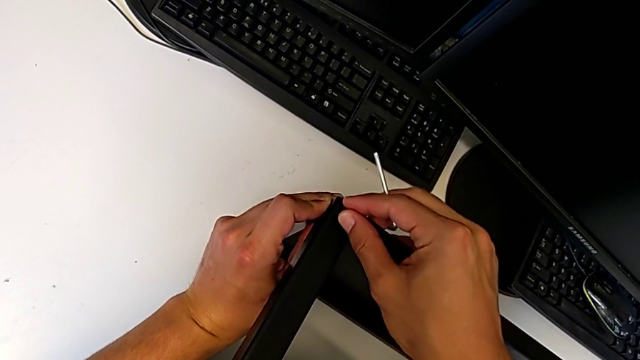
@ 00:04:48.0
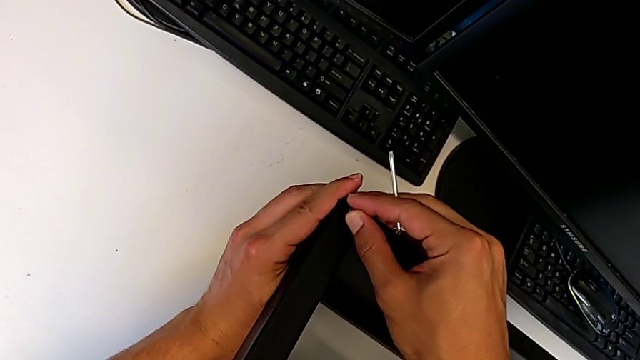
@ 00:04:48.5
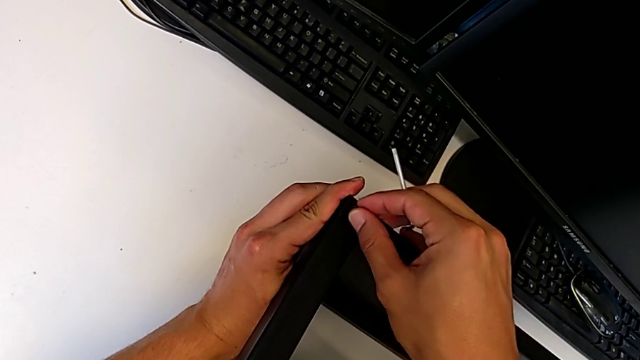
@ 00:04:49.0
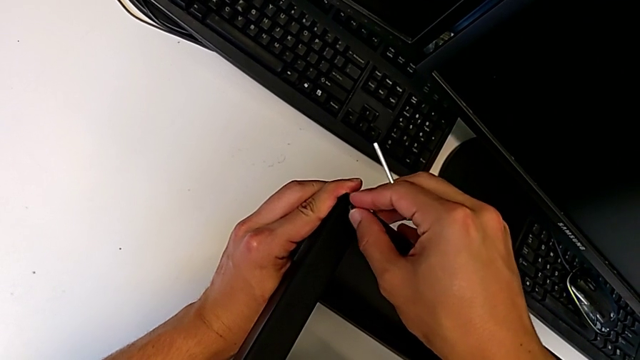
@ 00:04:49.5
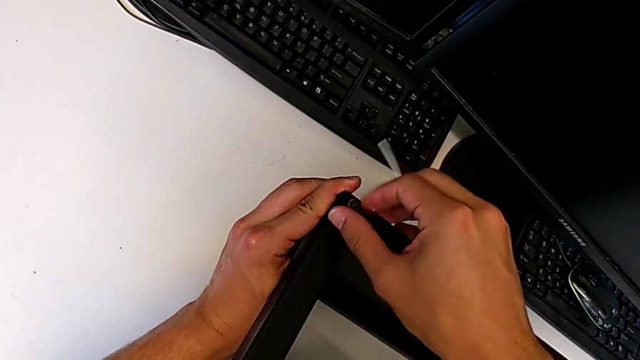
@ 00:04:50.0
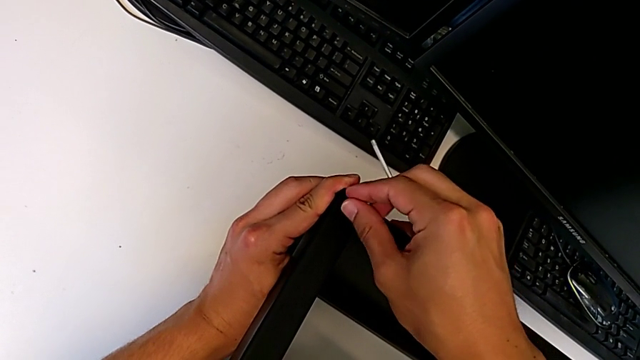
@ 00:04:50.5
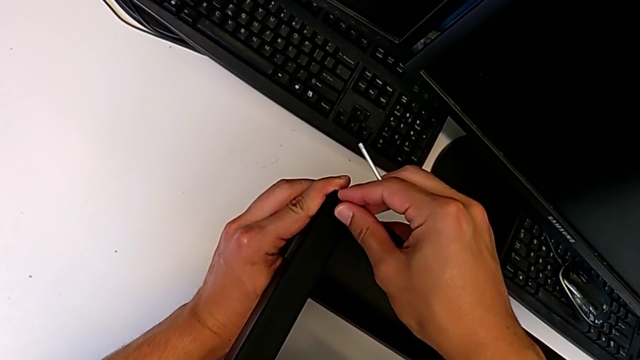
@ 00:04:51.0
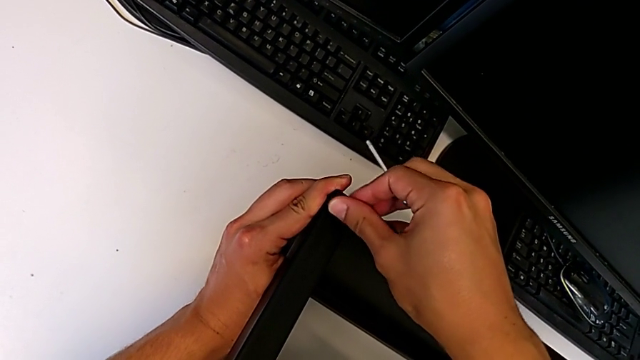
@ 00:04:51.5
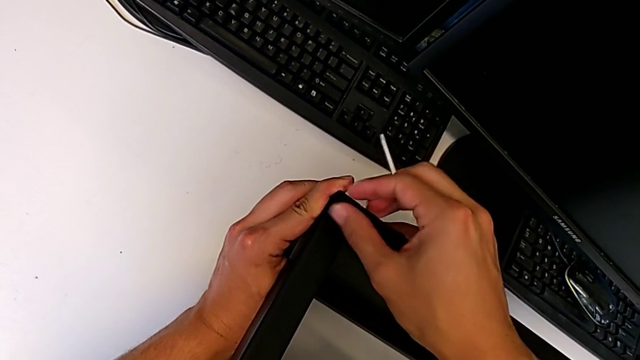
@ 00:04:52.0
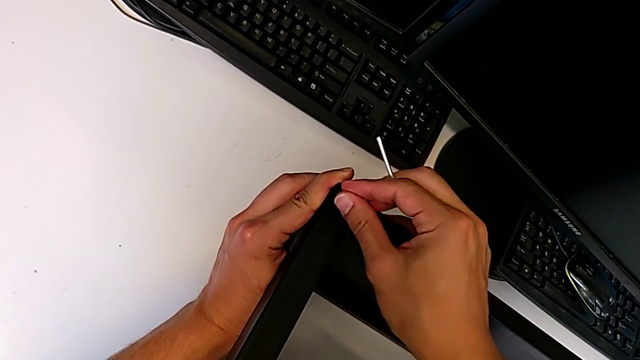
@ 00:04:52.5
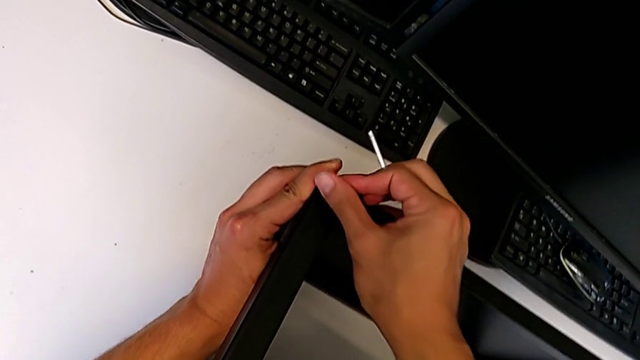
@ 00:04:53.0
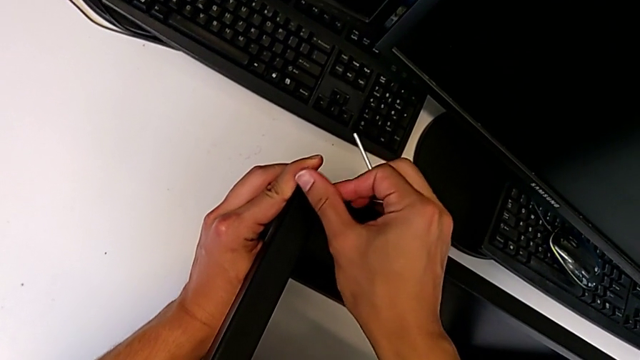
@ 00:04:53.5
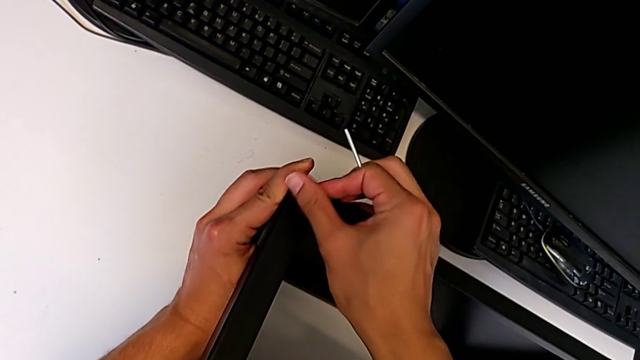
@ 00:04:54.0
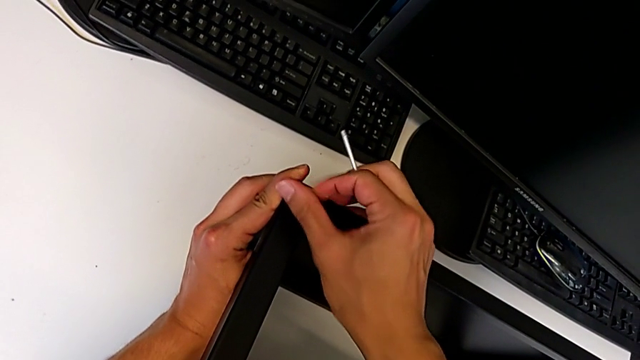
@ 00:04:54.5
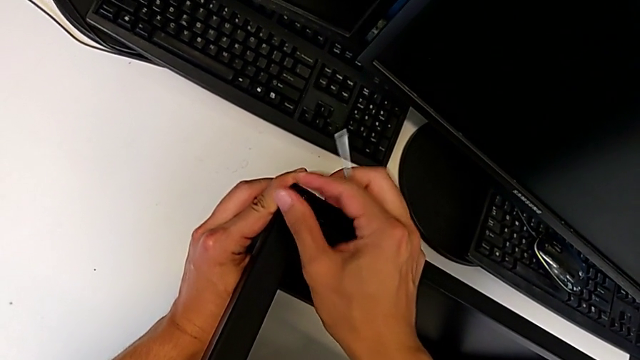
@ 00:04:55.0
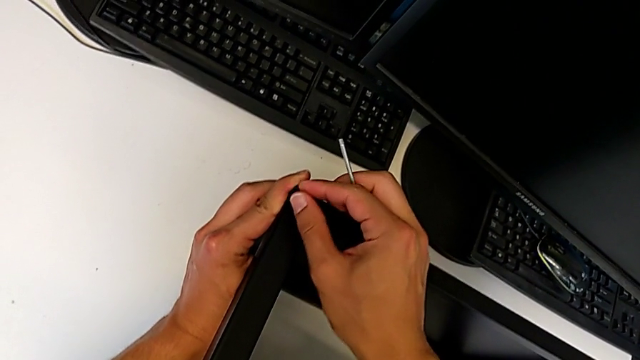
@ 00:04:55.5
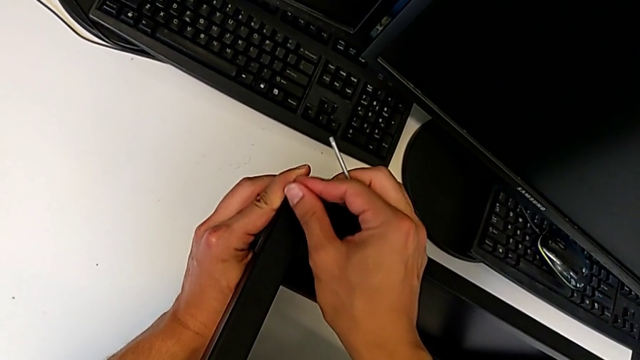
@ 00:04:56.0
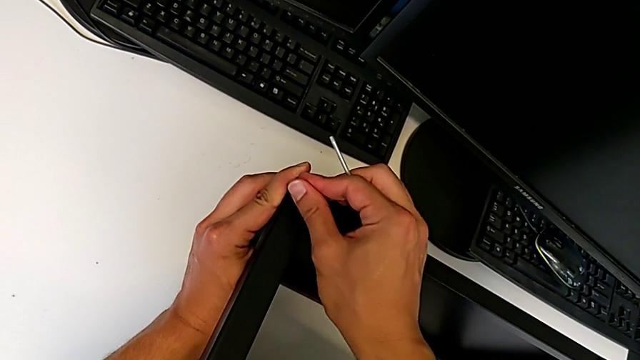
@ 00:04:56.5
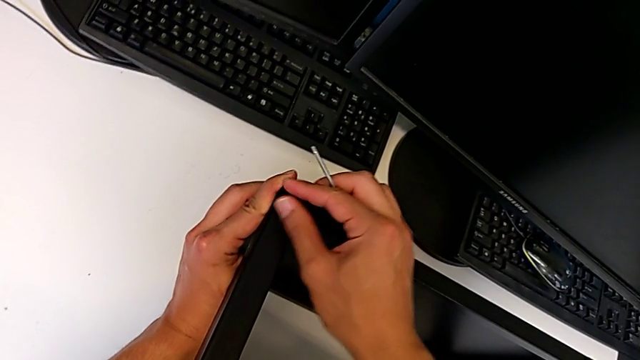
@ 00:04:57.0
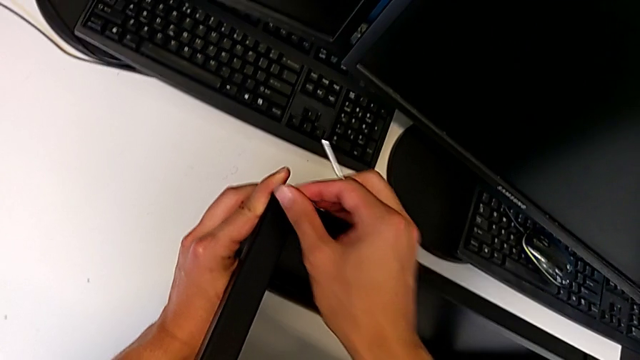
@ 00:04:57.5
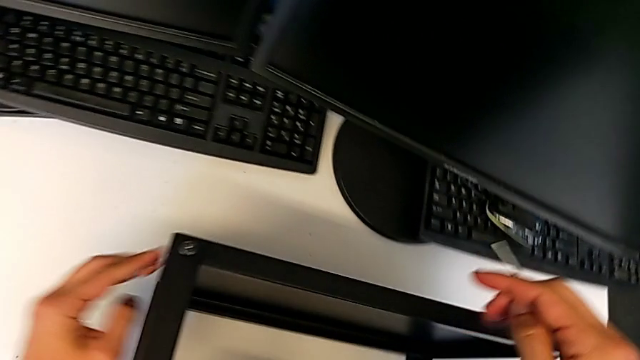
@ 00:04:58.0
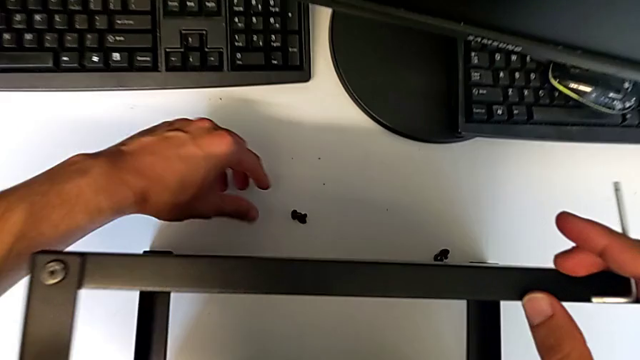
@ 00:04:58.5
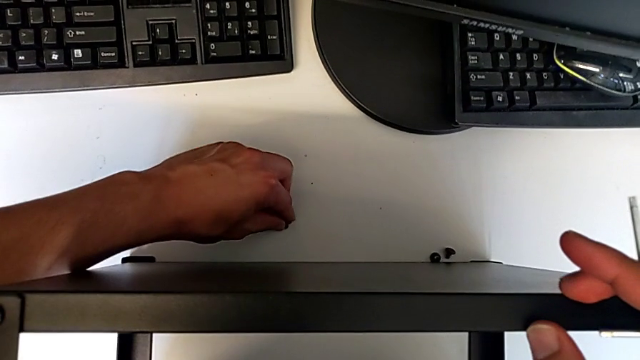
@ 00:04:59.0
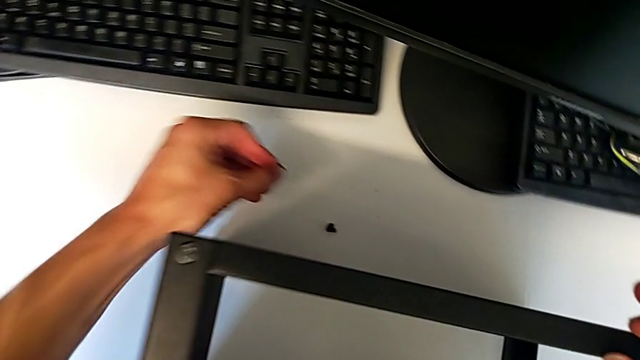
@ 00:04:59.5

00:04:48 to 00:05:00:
The camera wearer is assembling the top table to the first leg. They keep screwing the hex socket head and grab the fourth hex socket head.

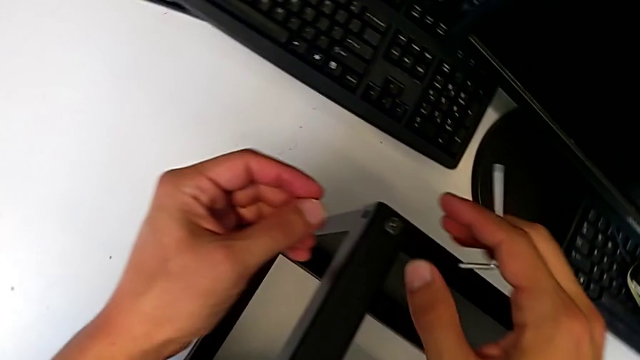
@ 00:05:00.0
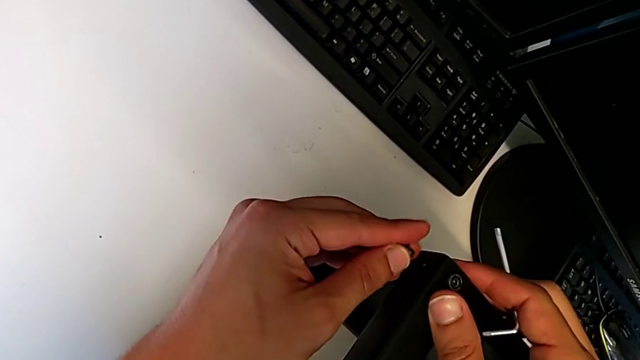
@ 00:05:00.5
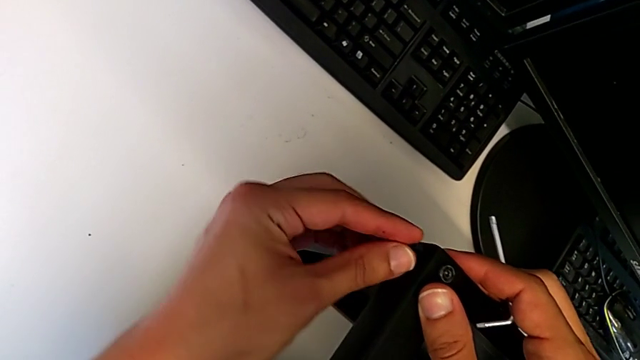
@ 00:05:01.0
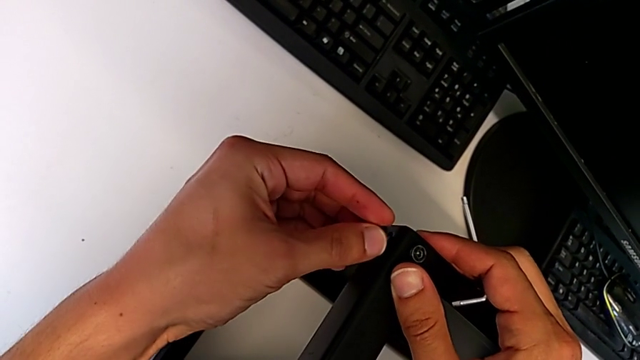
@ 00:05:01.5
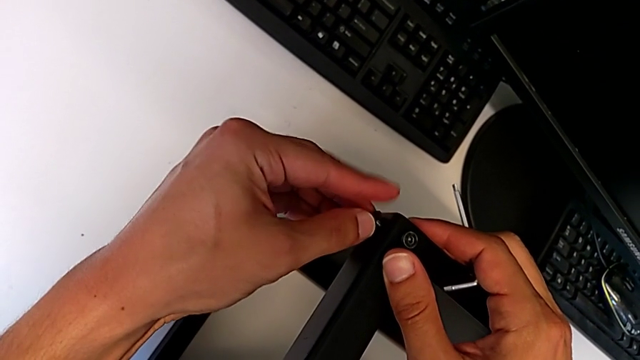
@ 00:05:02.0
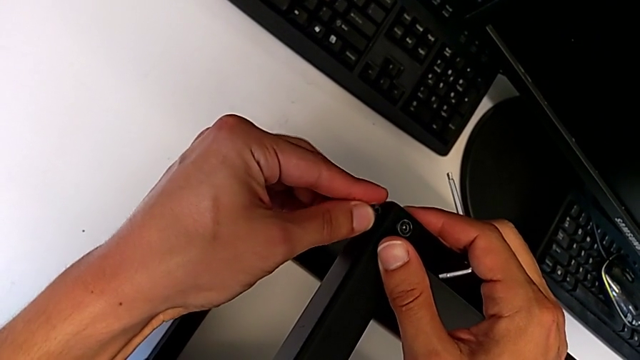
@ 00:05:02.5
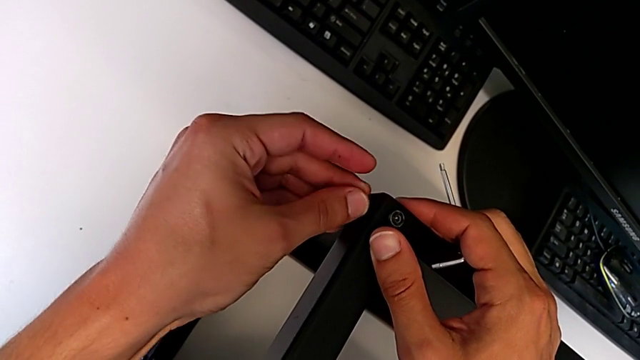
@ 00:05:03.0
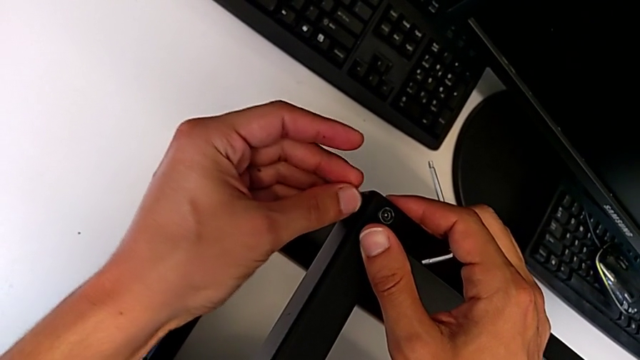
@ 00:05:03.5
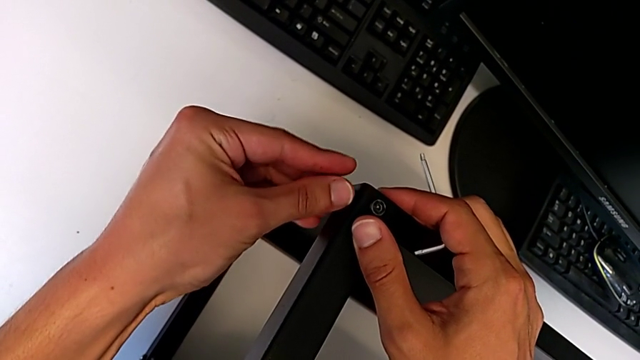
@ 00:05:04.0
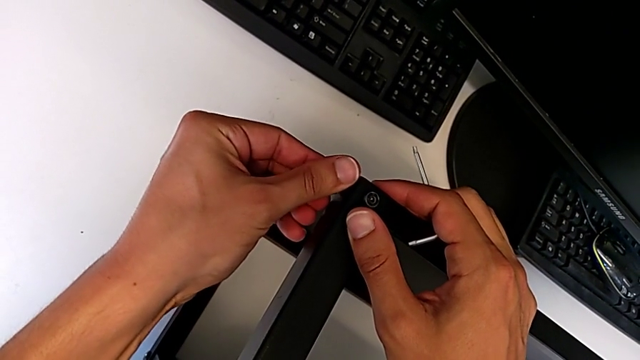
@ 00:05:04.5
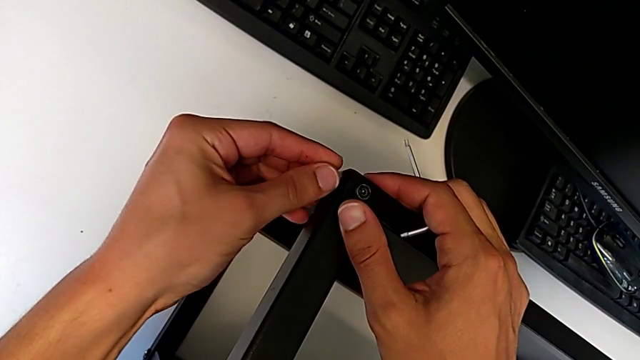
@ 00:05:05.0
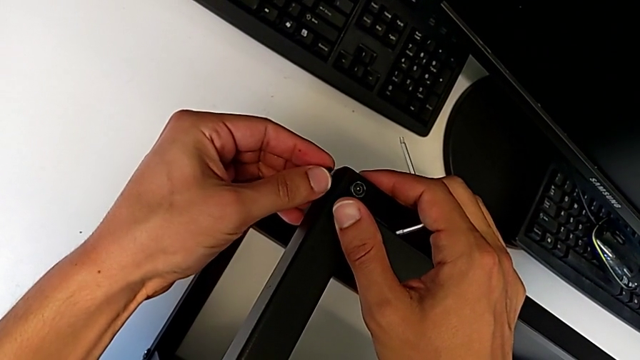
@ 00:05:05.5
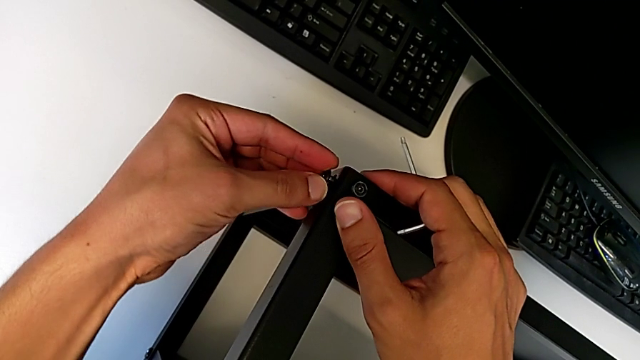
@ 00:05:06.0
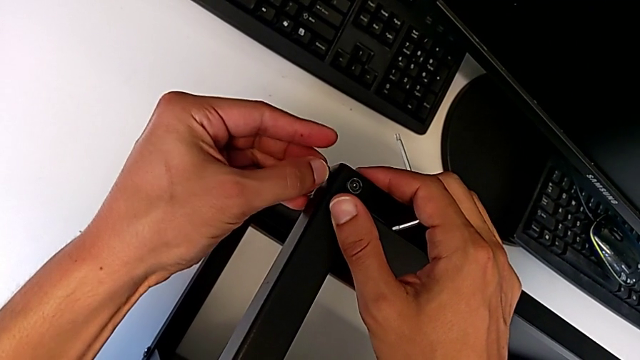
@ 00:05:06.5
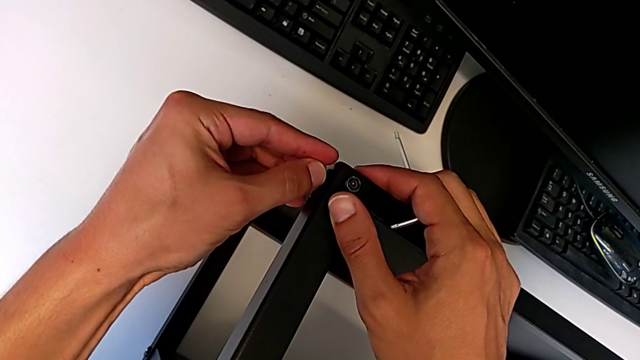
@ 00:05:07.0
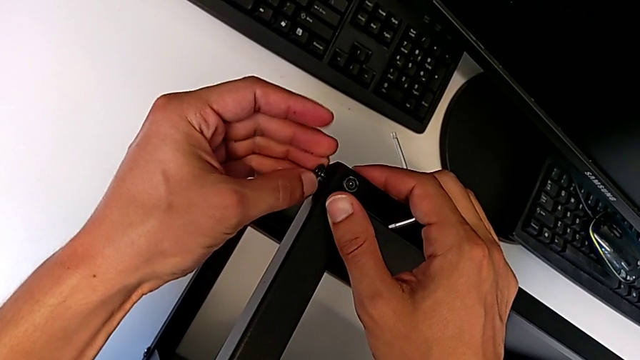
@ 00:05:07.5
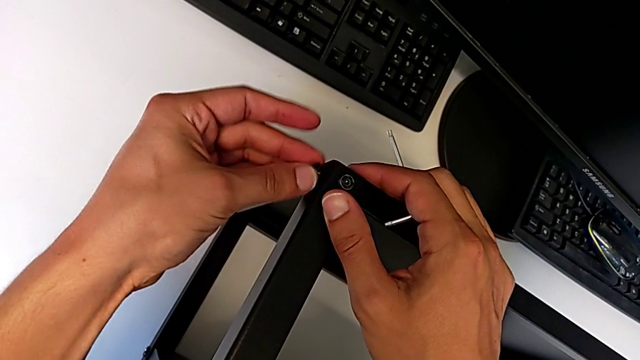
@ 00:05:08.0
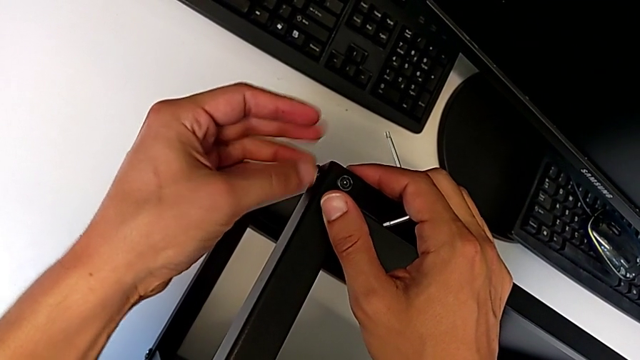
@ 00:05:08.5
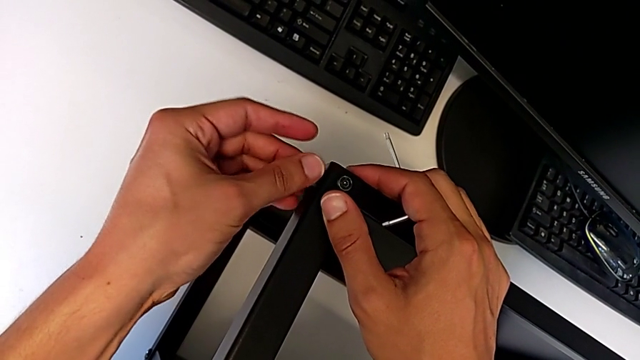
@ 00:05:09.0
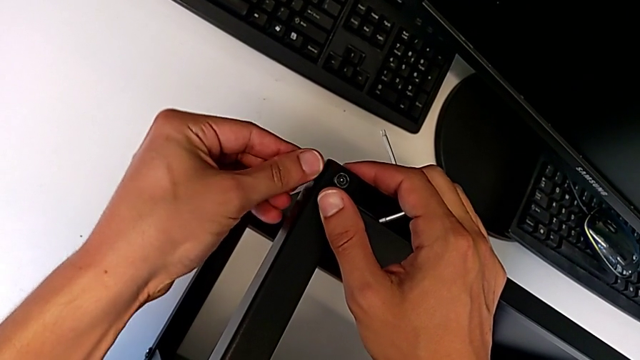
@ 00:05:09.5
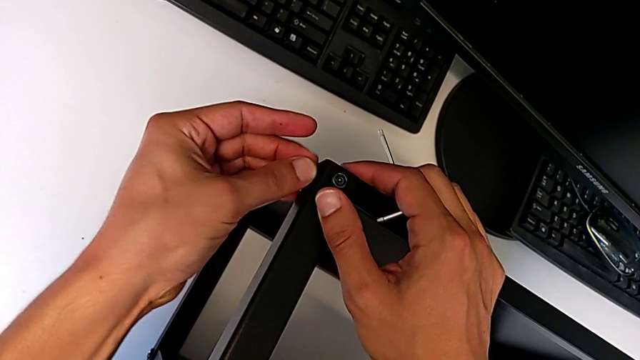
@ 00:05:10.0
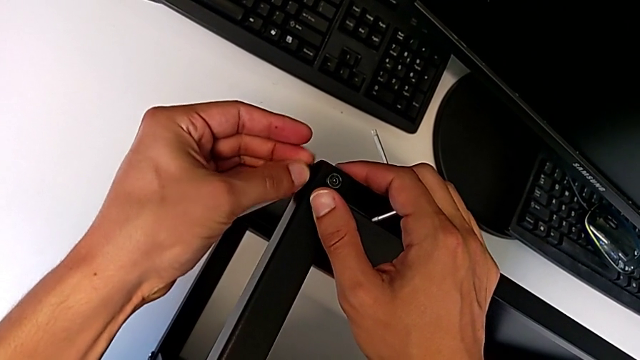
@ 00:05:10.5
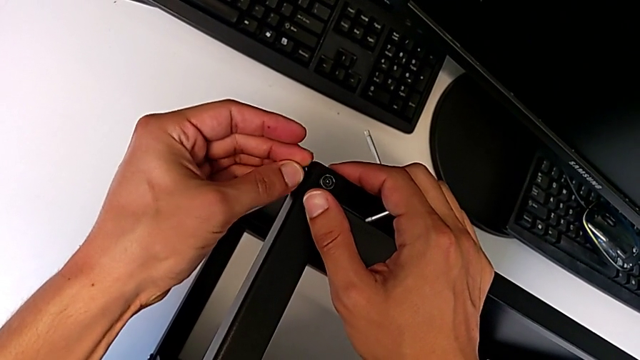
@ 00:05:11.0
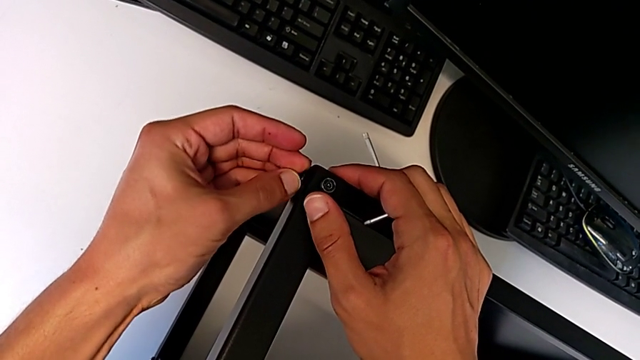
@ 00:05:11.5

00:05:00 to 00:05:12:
The camera wearer is assembling the top table to the first leg. They insert the hex socket head and begin to screw it.
